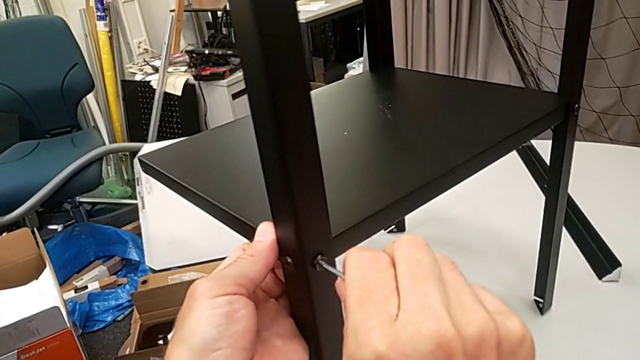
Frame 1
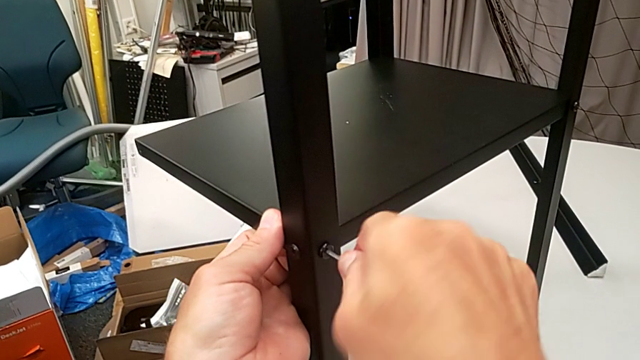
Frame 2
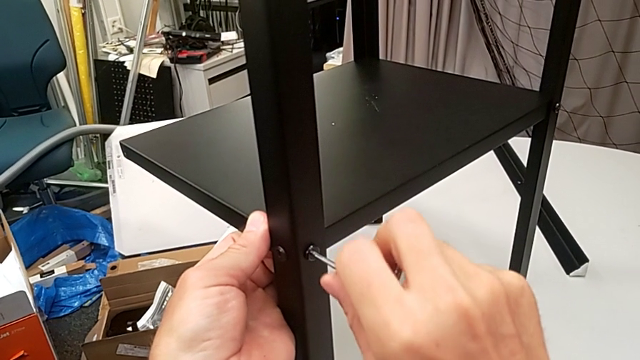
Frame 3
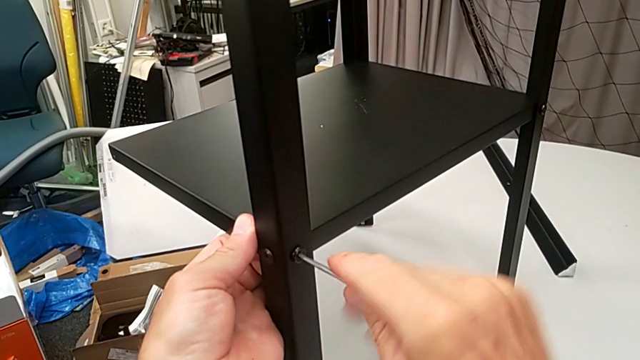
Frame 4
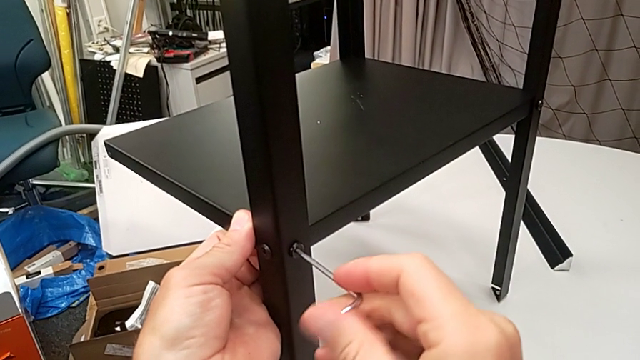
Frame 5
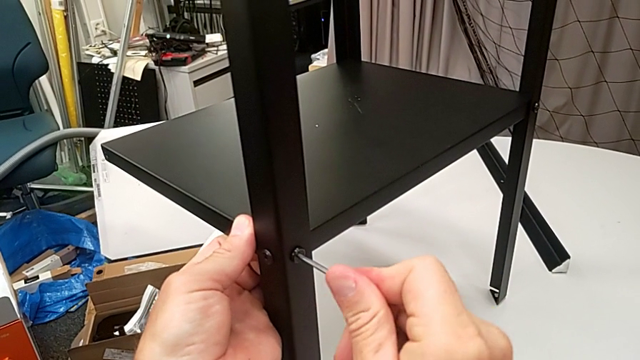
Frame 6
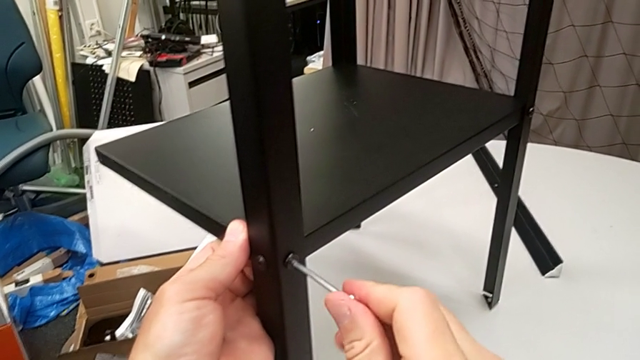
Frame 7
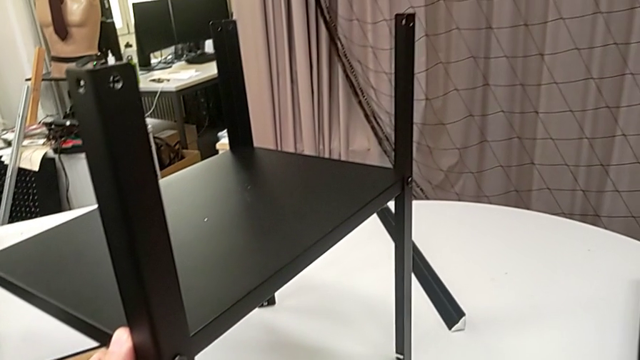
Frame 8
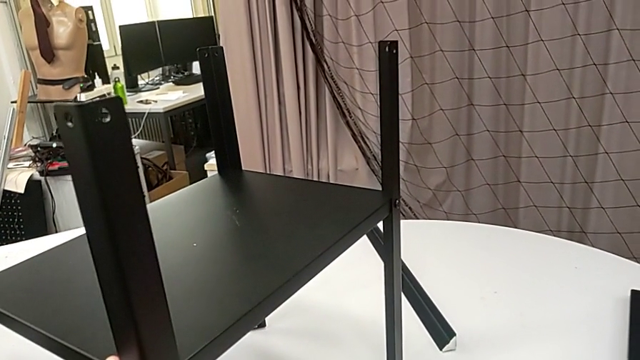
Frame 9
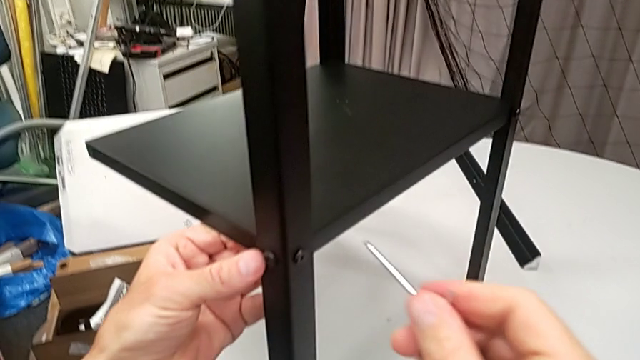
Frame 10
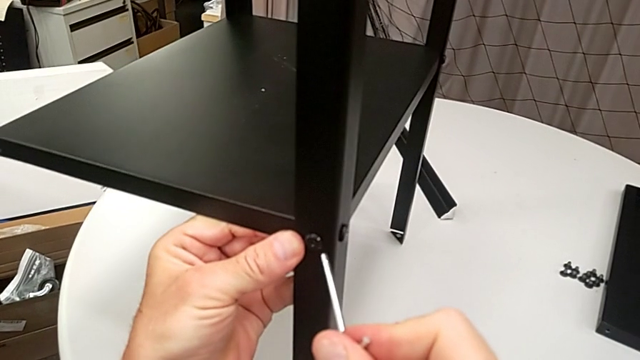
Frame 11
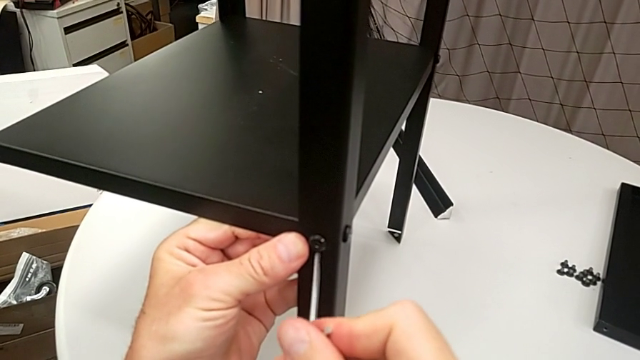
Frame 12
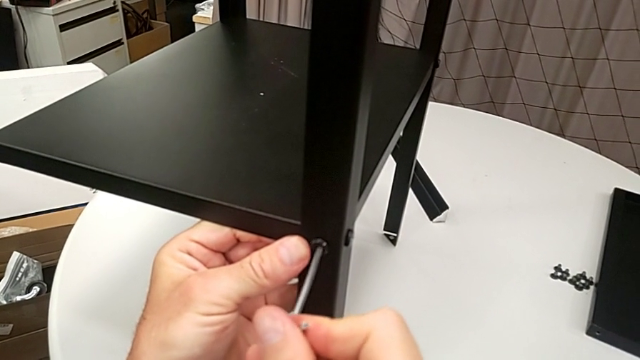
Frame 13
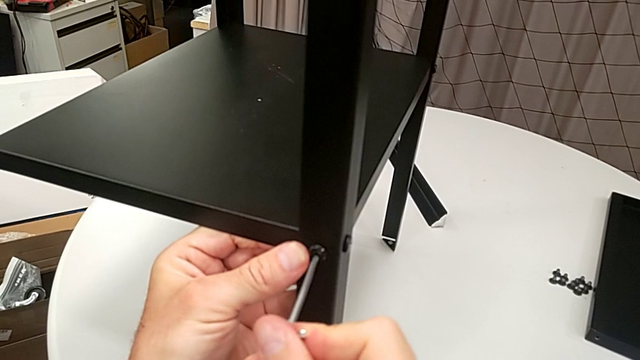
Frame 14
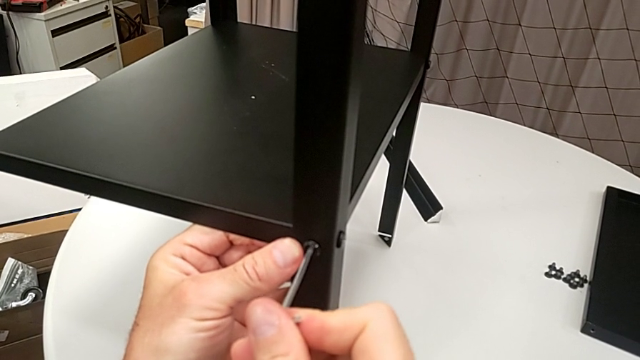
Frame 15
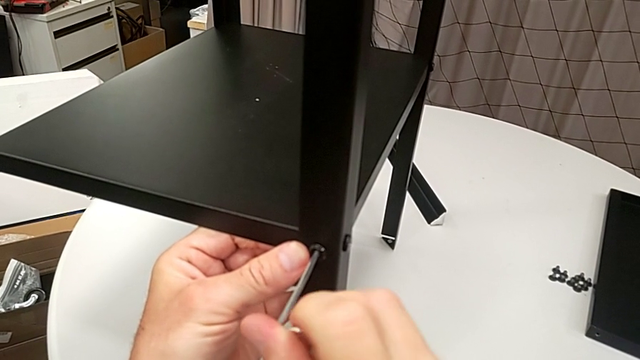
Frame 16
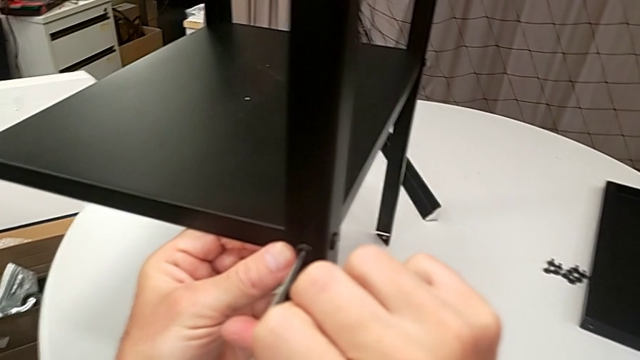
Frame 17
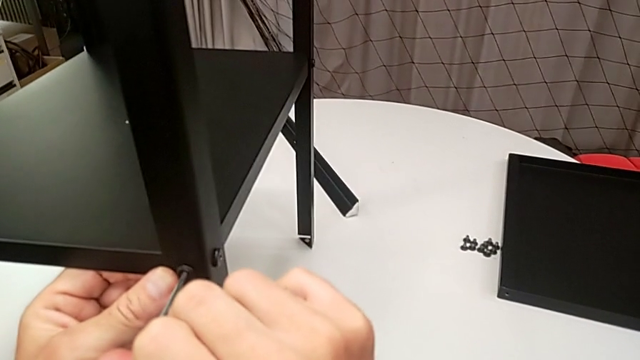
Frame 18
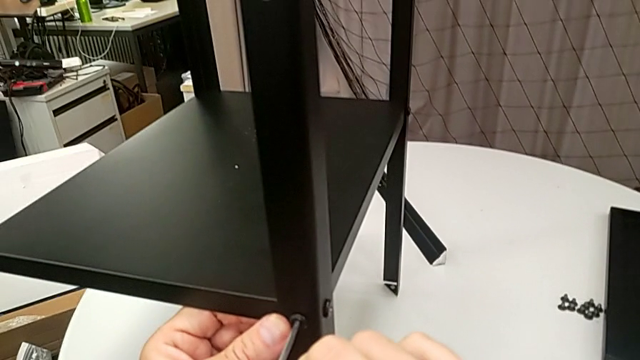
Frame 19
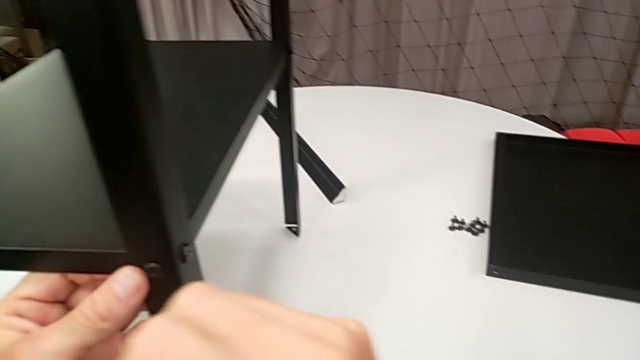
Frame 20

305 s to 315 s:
The camera wearer is assembling the legs of the nightstand. They screw the hex socket head, withdraw the Allen wrench, insert the Allen wrench, screw the hex socket head and withdraw the Allen wrench.

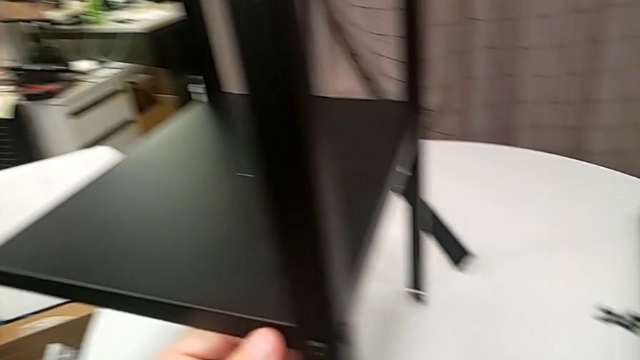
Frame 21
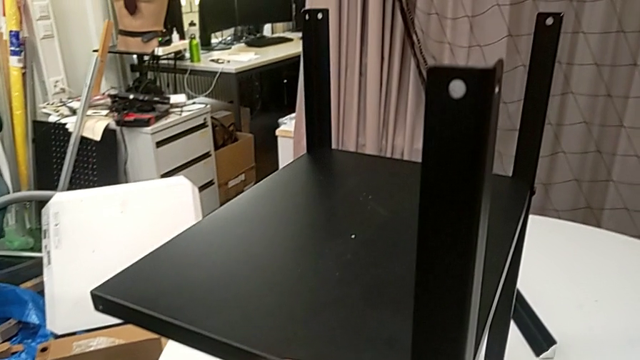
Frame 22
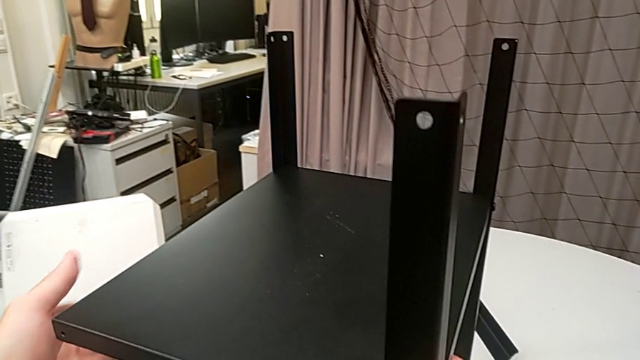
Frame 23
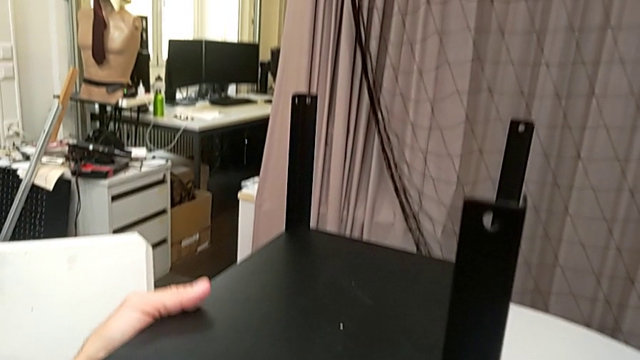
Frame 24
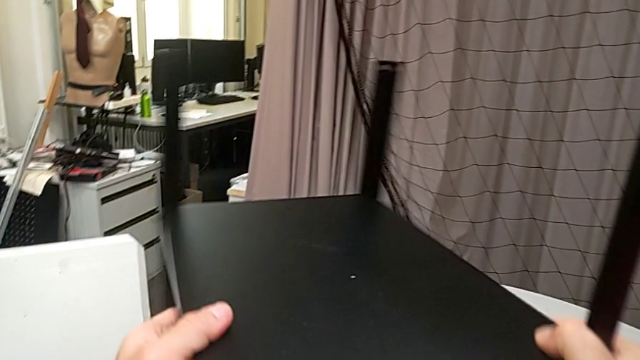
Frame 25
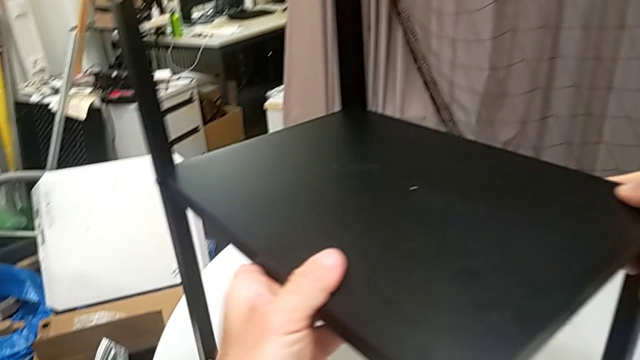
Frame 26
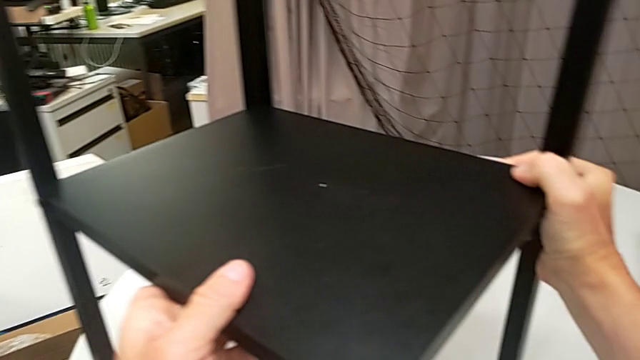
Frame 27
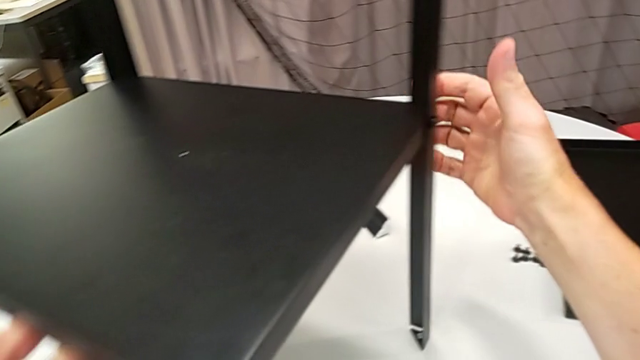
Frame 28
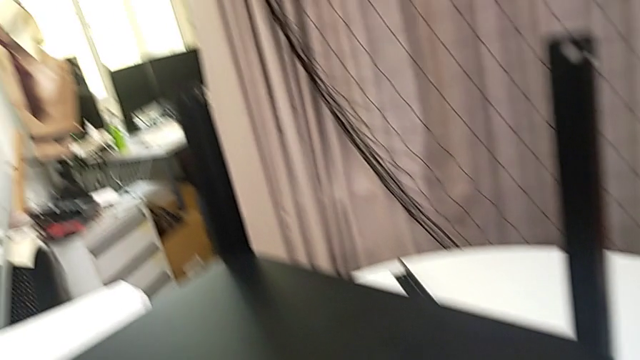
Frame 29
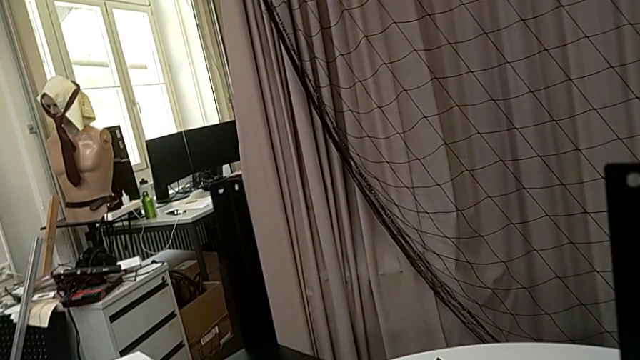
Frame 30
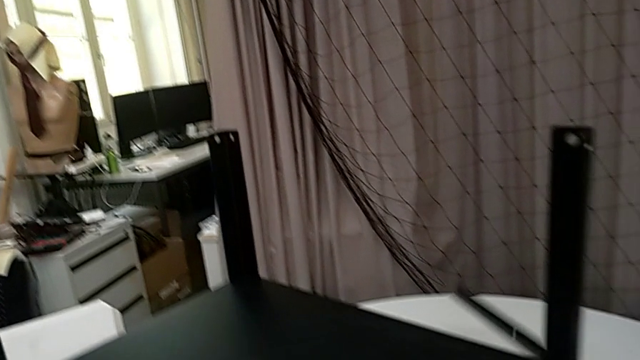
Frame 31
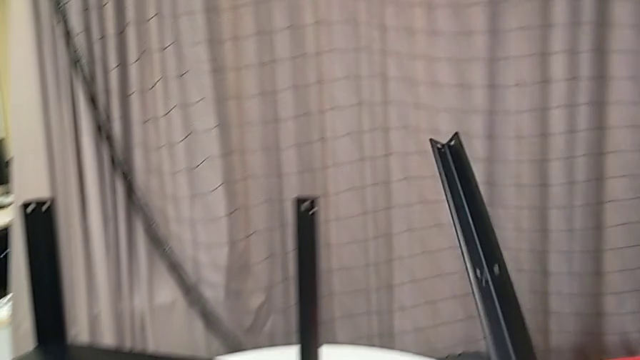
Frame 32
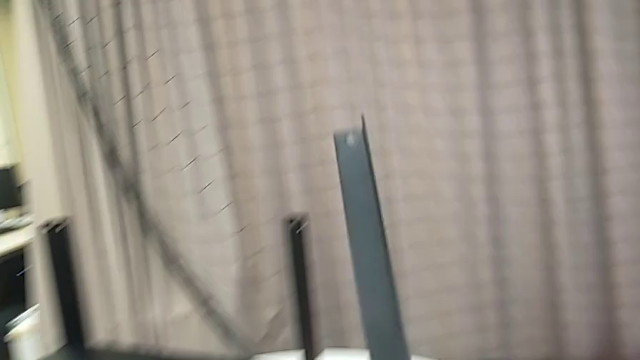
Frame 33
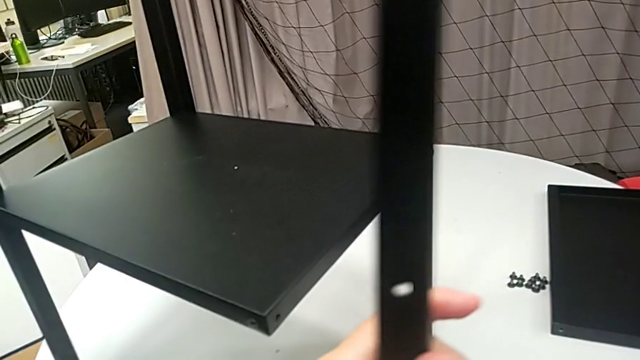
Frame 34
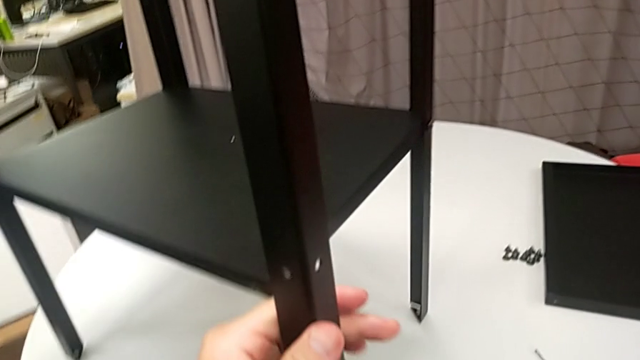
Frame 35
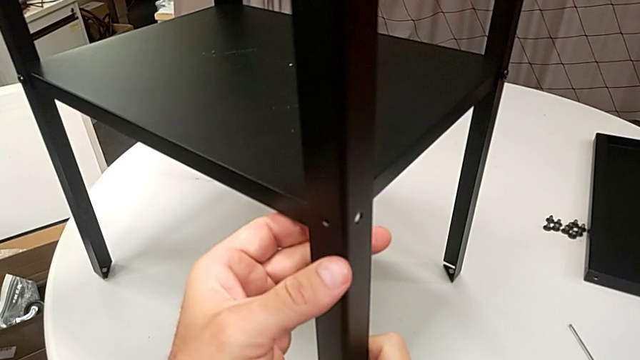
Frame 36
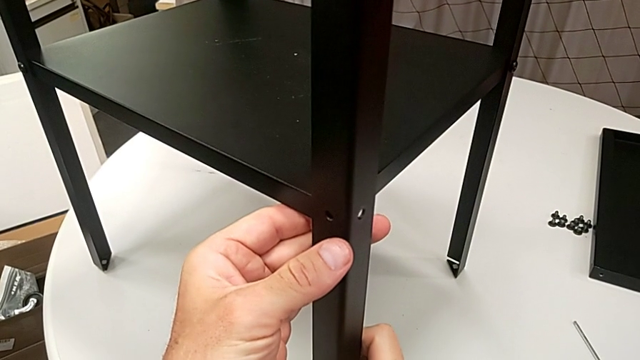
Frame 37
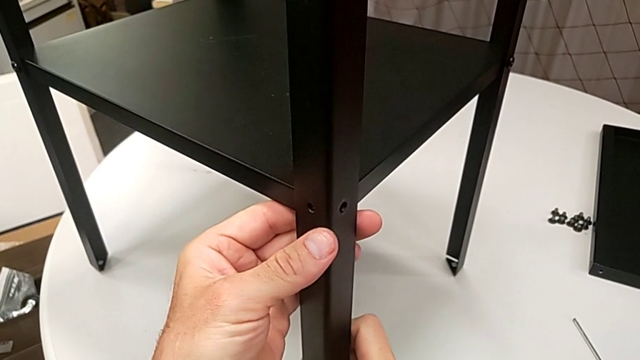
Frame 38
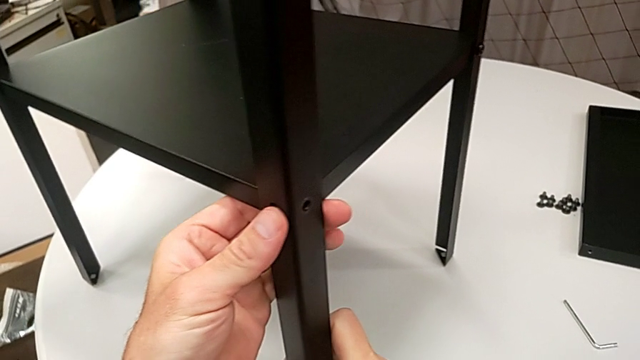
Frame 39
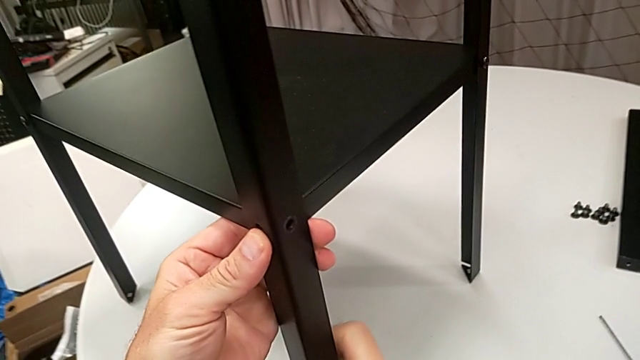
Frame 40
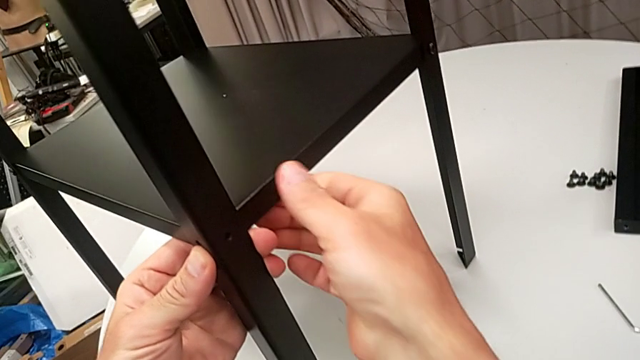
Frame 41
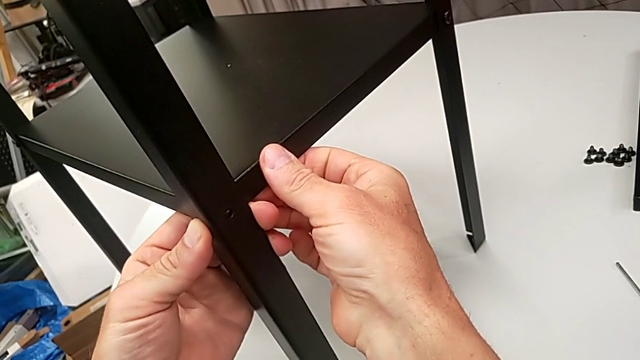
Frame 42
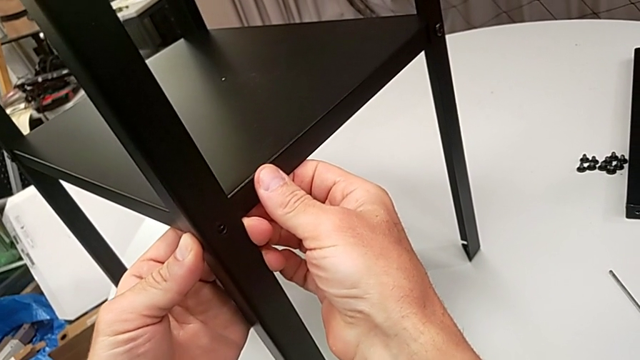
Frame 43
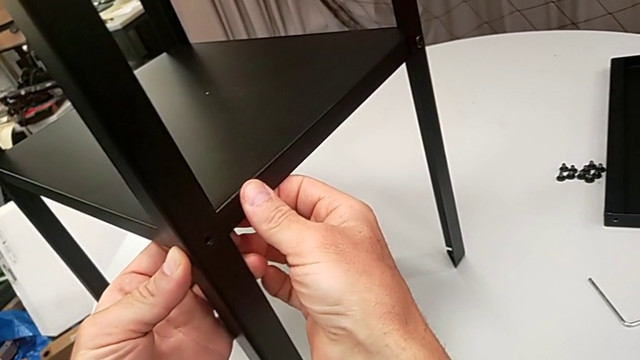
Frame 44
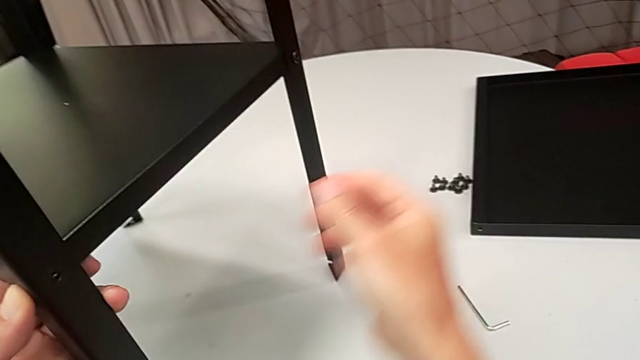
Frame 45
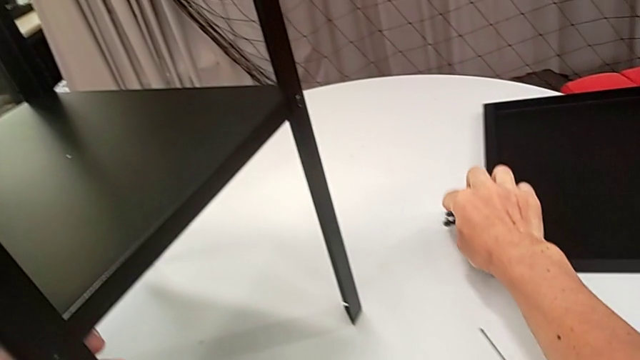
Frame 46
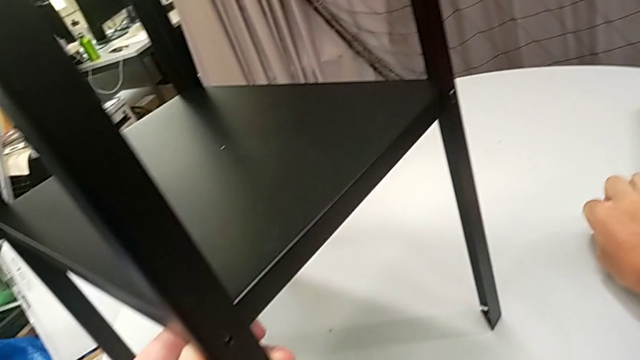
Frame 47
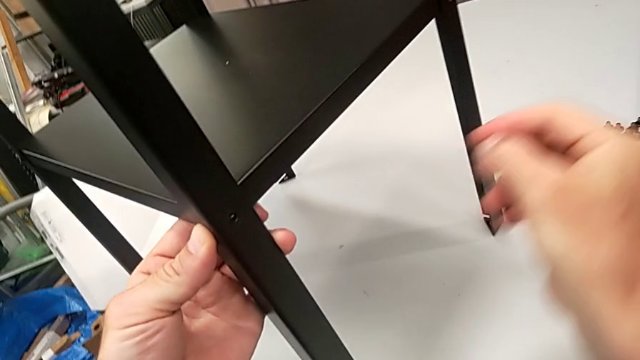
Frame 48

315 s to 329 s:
The camera wearer is assembling the legs of the nightstand. They place the Allen wrench, rotate the nightstand, grab the leg, align it and grab the hex socket head.
